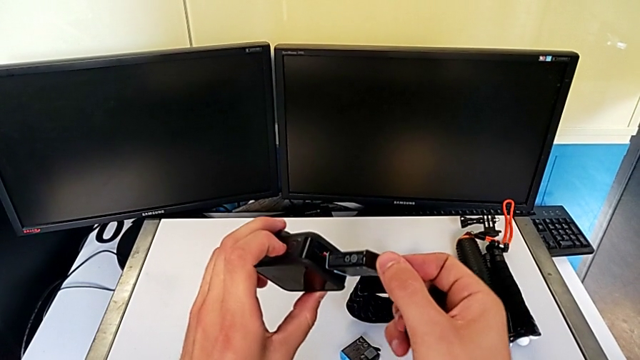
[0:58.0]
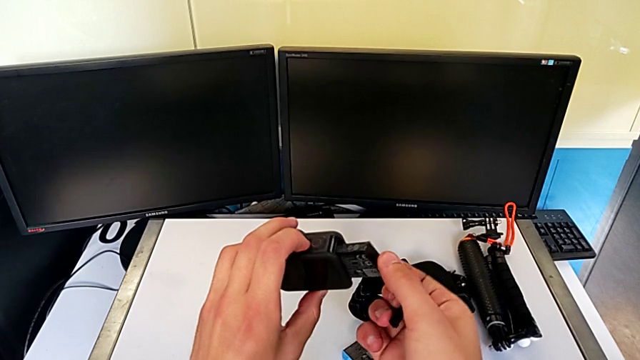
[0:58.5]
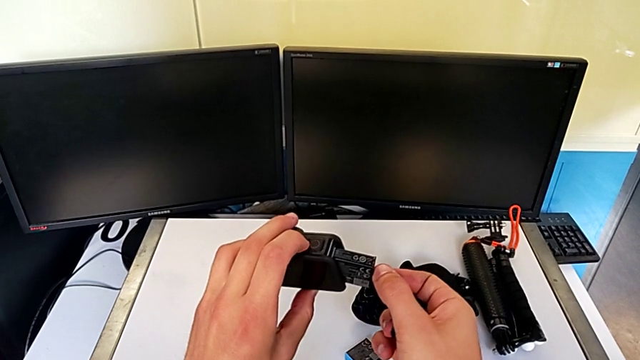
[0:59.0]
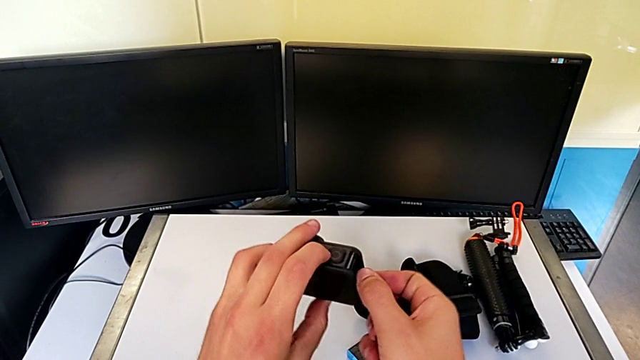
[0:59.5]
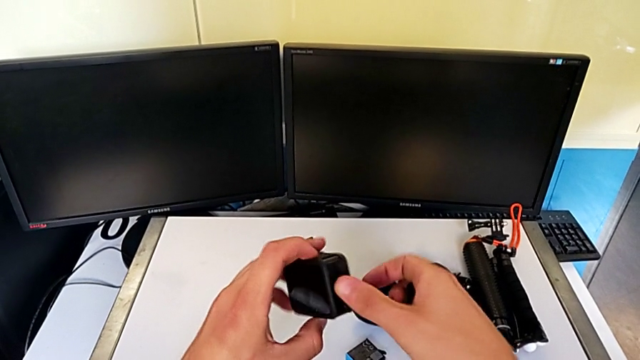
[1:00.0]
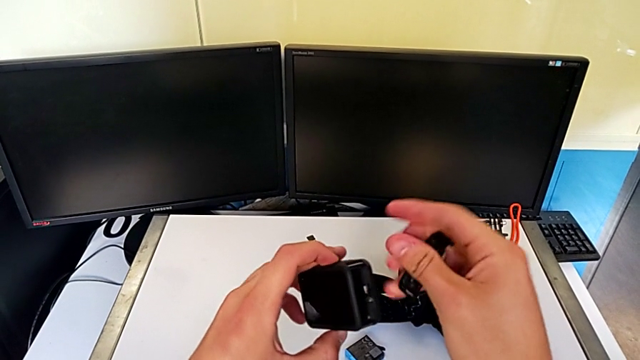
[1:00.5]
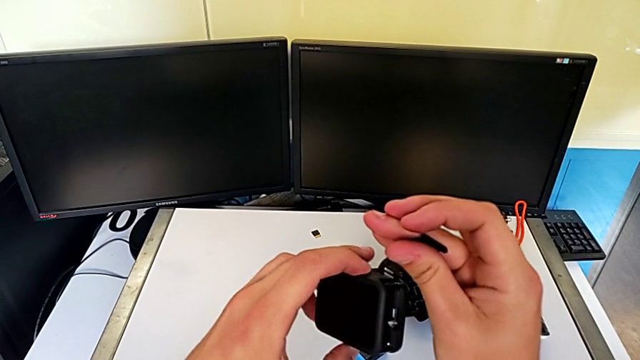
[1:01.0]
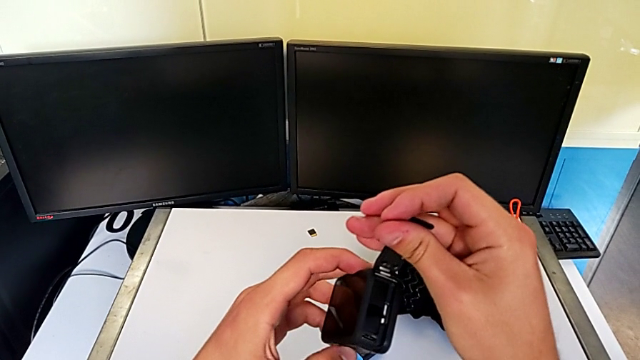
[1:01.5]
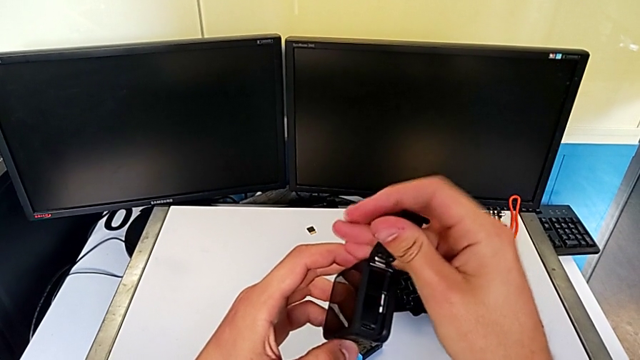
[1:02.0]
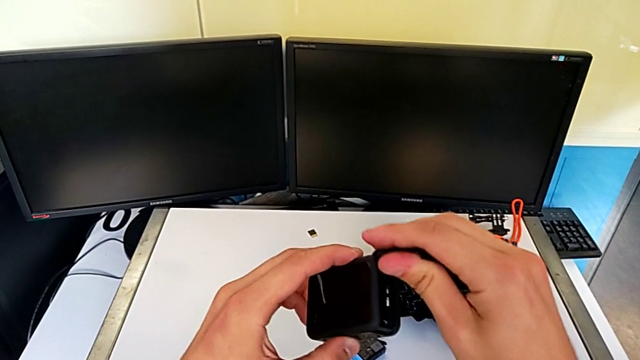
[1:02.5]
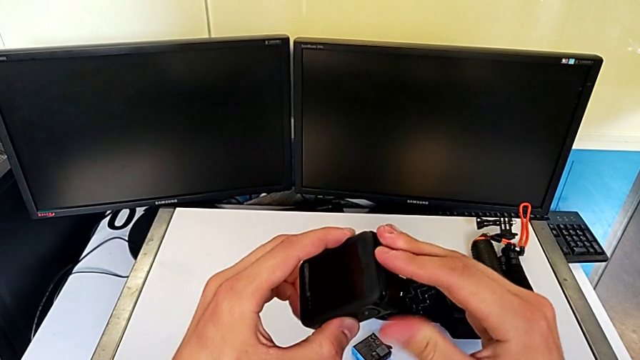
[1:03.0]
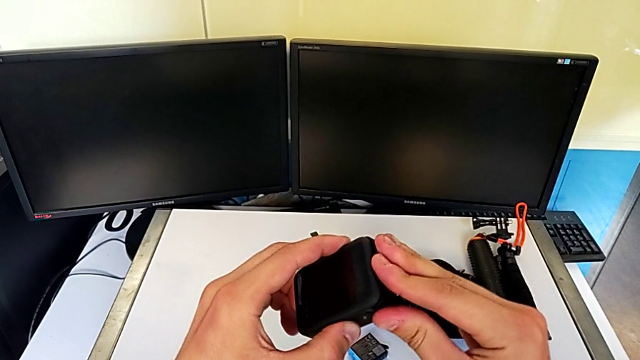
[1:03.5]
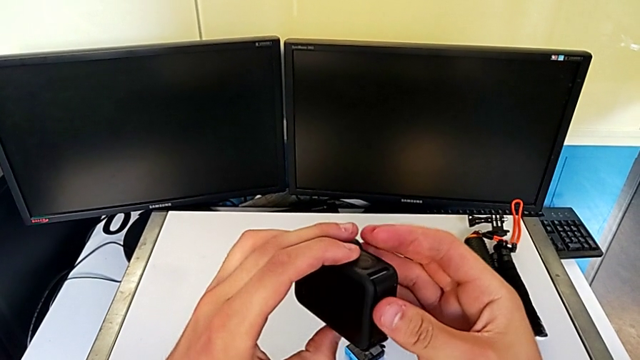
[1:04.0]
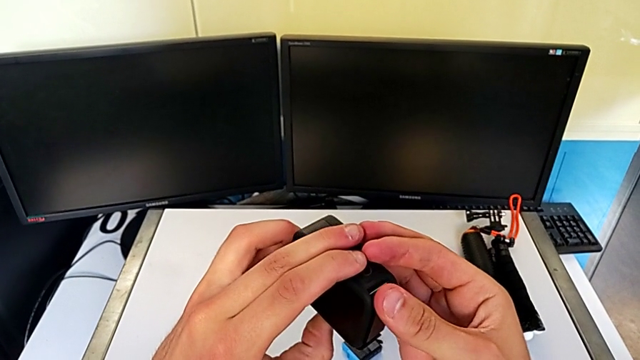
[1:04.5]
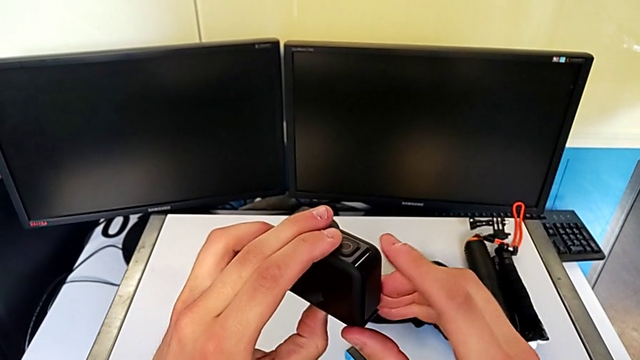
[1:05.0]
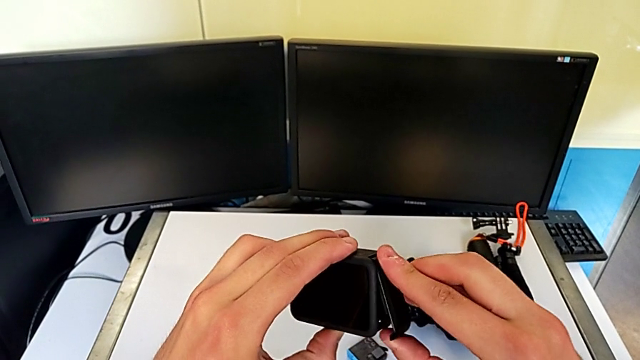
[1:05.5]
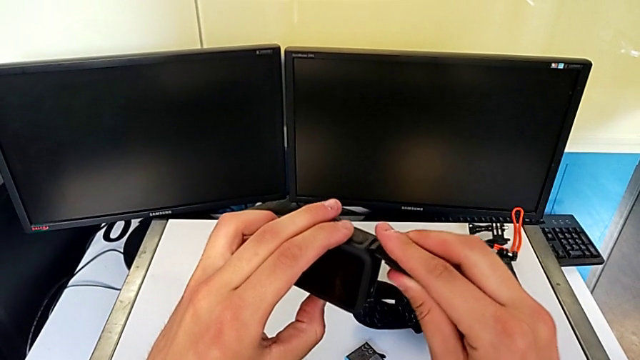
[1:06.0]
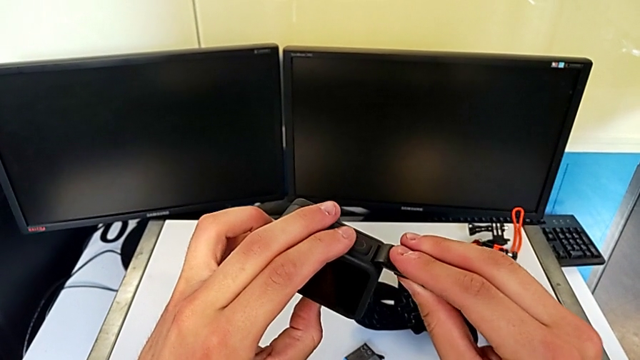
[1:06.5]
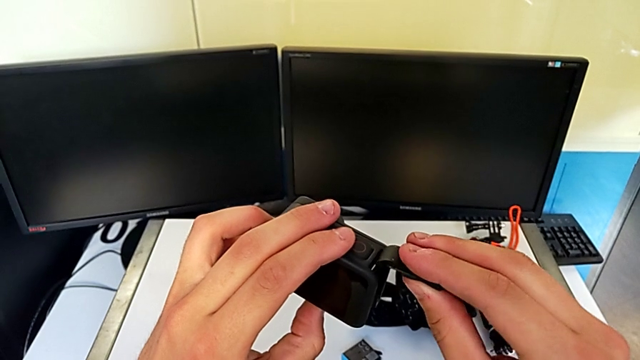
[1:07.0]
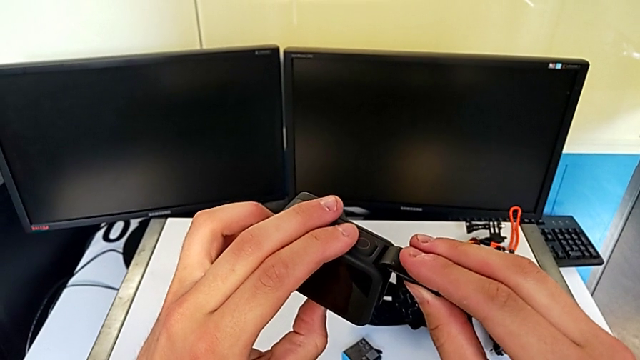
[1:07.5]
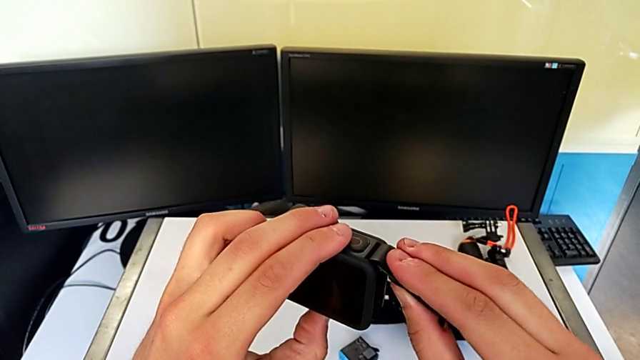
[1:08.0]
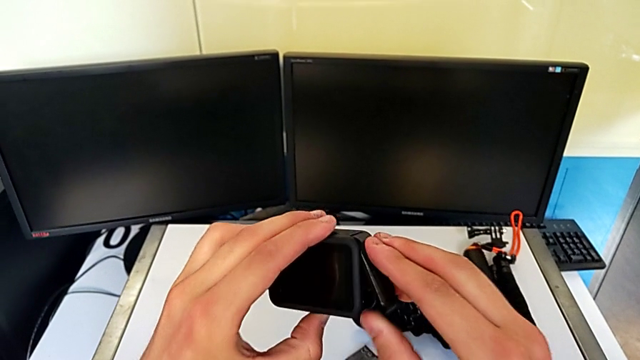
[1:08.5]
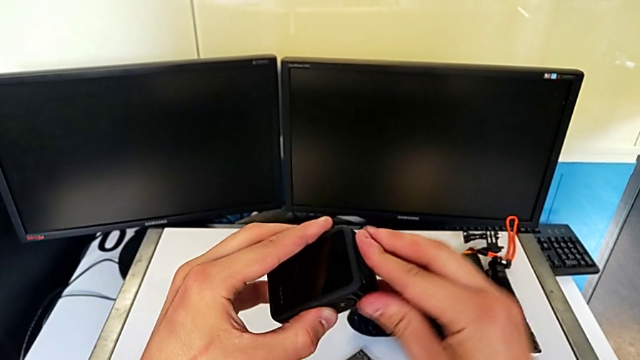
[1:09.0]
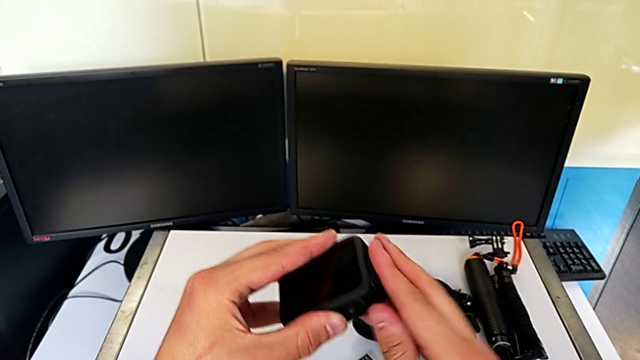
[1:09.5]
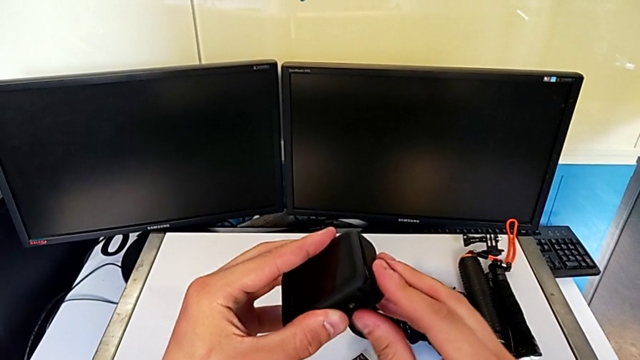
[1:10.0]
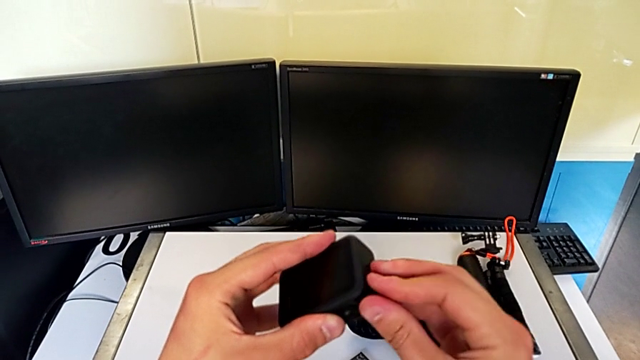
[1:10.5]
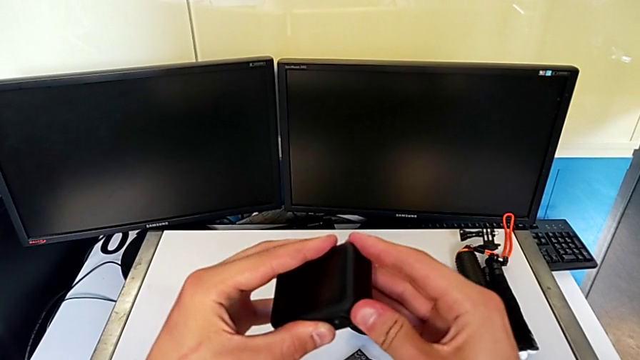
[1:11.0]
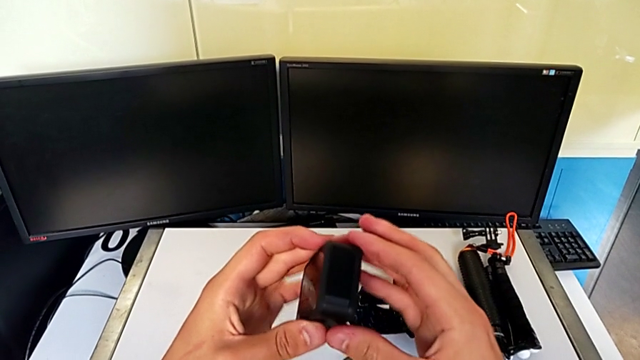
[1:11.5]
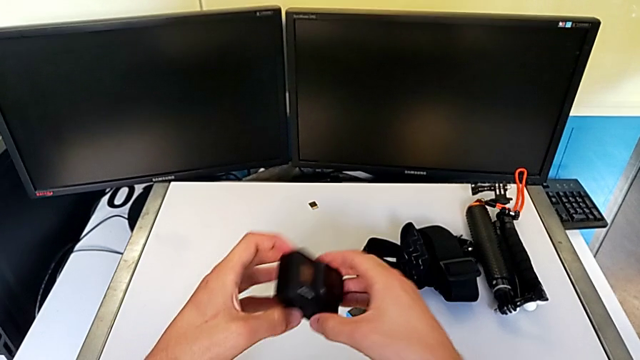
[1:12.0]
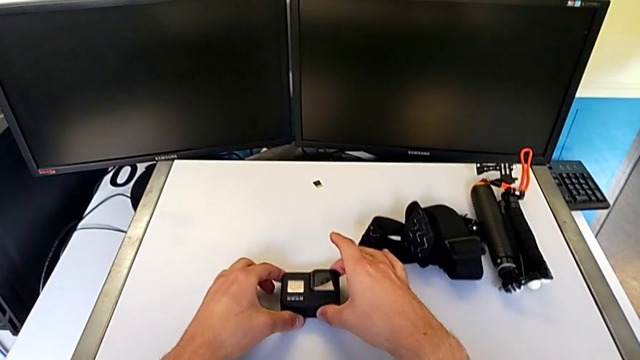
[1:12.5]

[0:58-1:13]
The camera wearer is changing the battery for the GoPro. They exchange the battery and close the battery door.

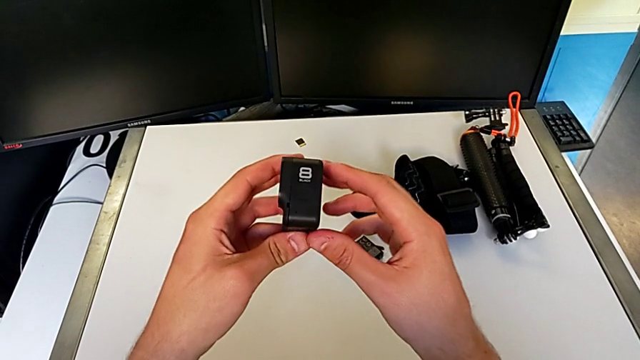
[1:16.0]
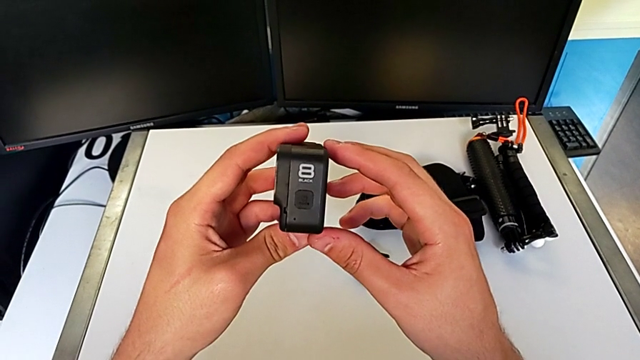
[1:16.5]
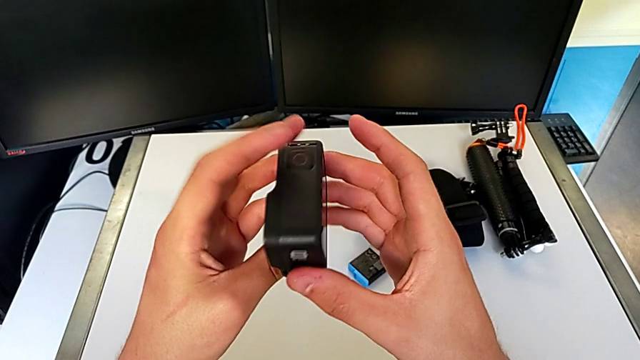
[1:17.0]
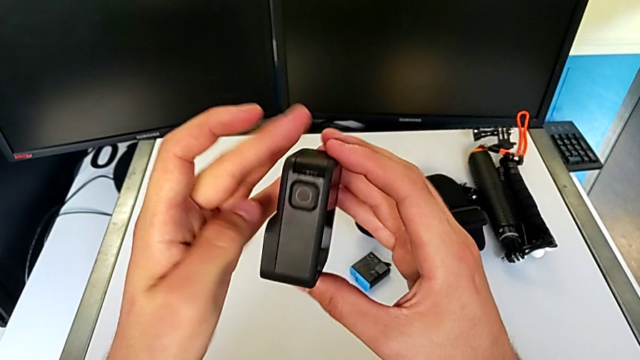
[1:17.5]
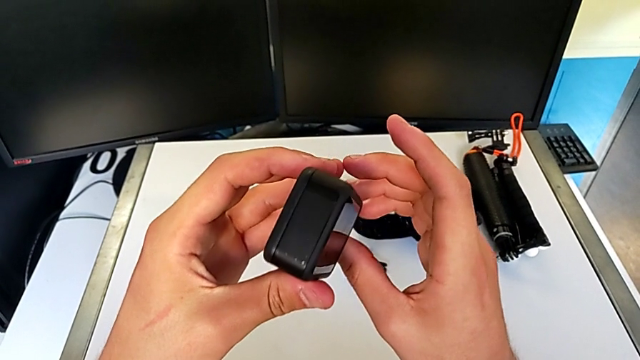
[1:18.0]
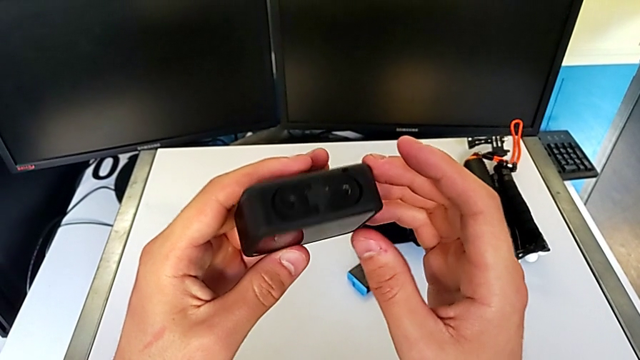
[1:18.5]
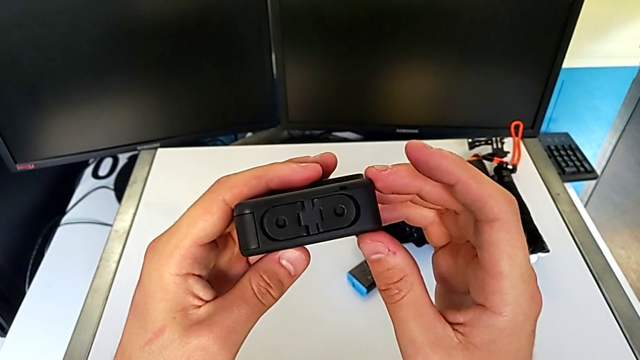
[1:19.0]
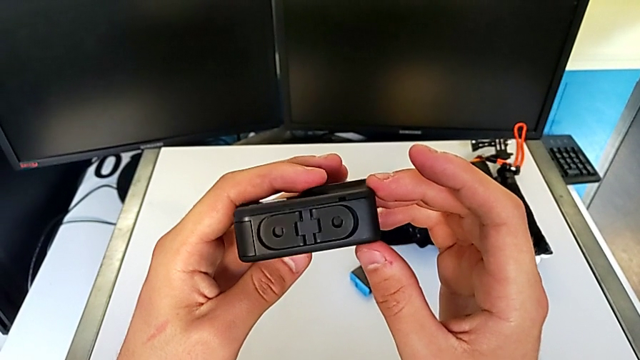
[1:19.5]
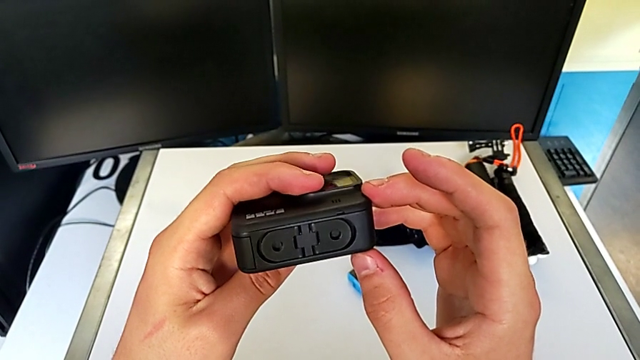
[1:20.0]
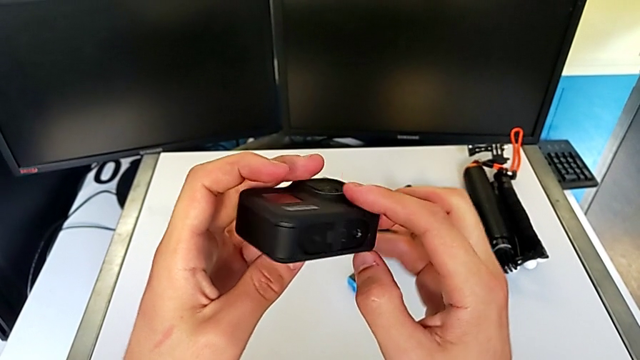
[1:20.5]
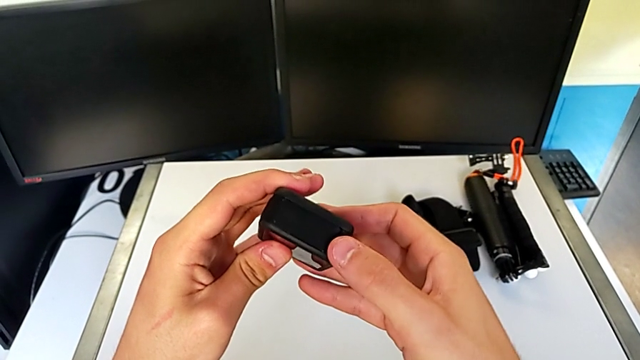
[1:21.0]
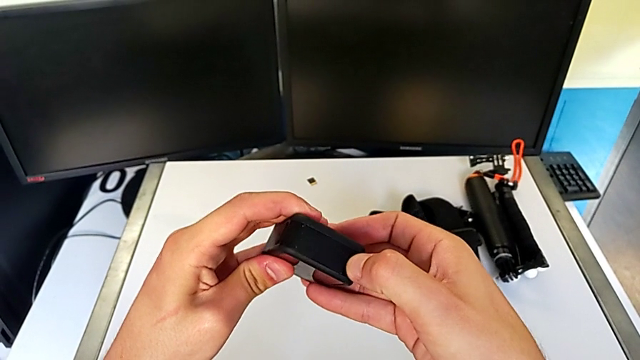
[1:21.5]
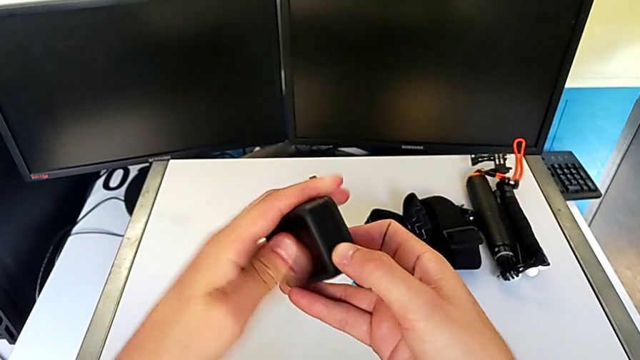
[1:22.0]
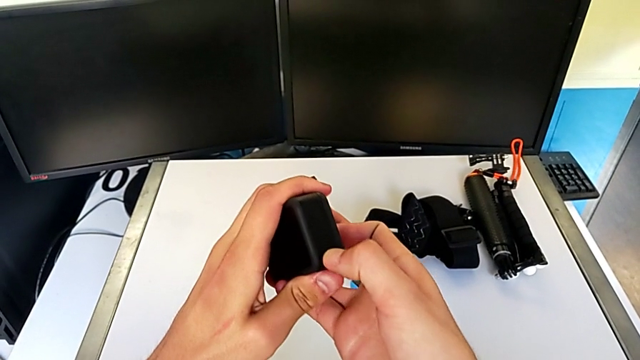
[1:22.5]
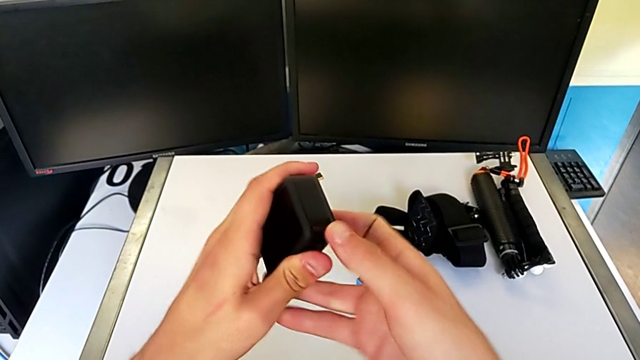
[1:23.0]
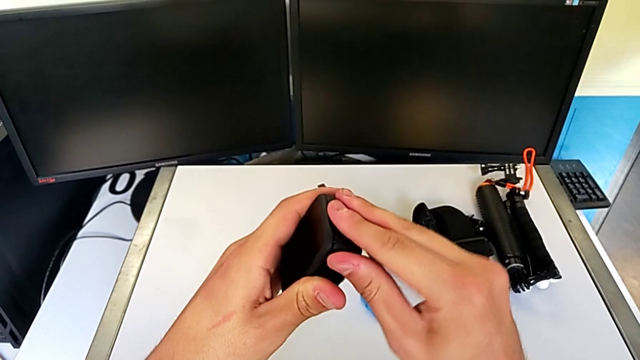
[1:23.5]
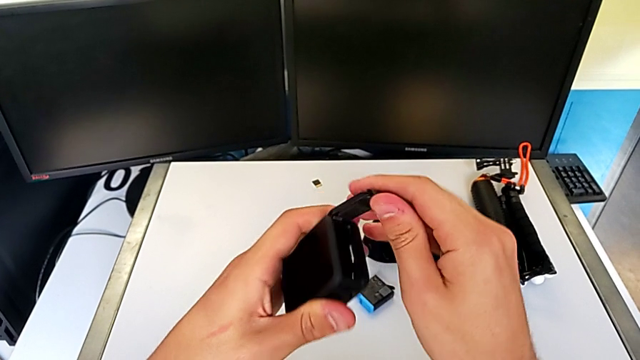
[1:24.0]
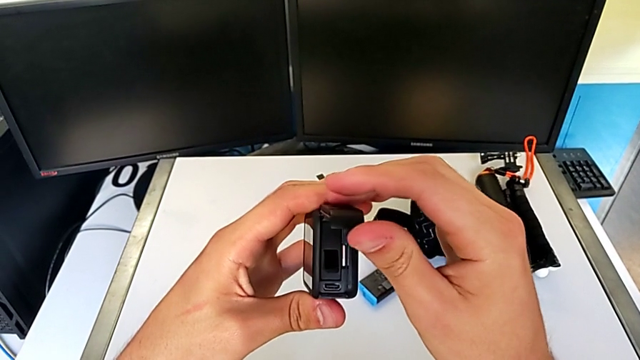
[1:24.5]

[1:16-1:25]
The camera wearer is changing the micro SD card in the GoPro. They grab the GoPro and open the battery door.
